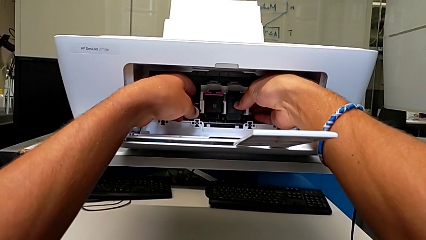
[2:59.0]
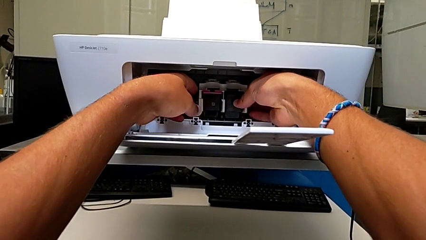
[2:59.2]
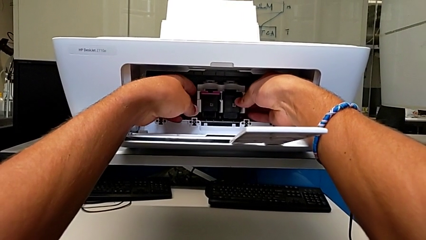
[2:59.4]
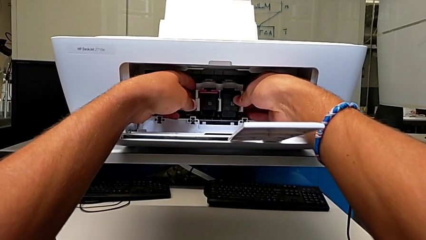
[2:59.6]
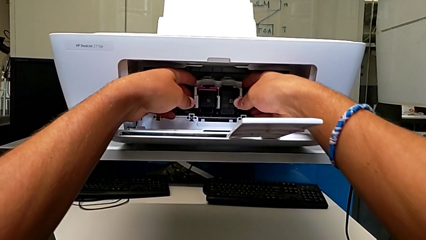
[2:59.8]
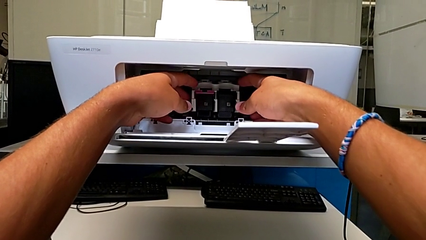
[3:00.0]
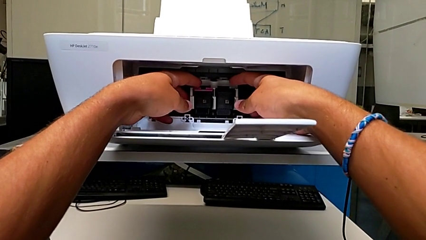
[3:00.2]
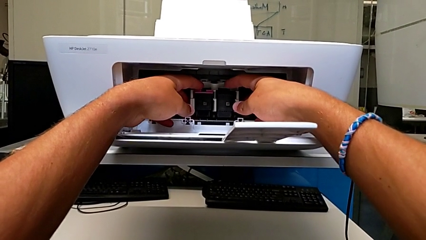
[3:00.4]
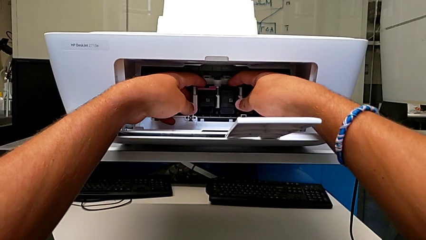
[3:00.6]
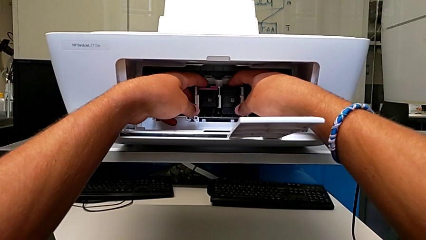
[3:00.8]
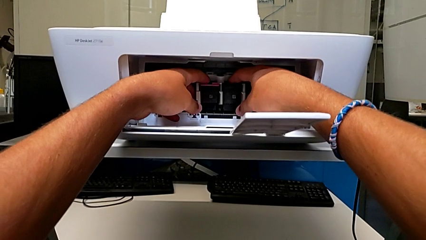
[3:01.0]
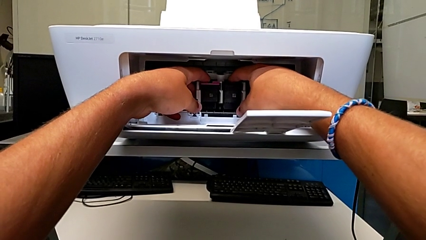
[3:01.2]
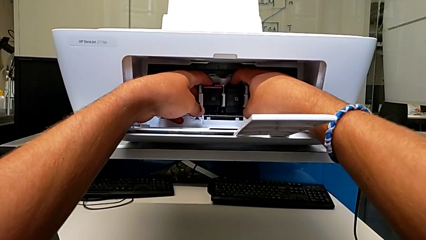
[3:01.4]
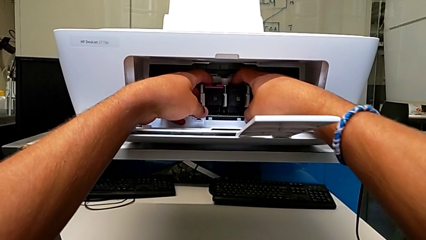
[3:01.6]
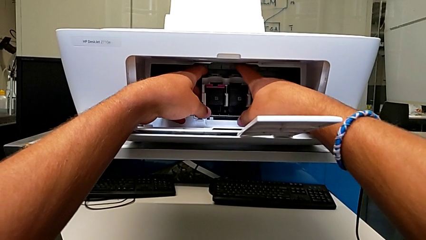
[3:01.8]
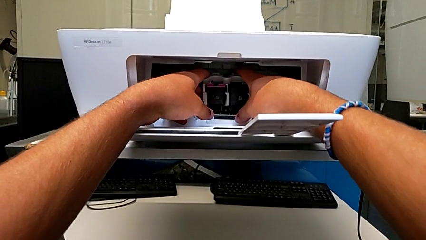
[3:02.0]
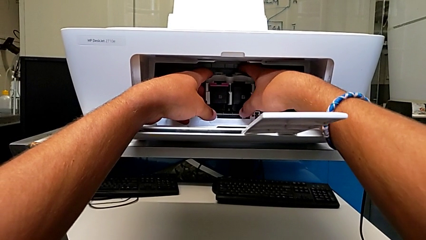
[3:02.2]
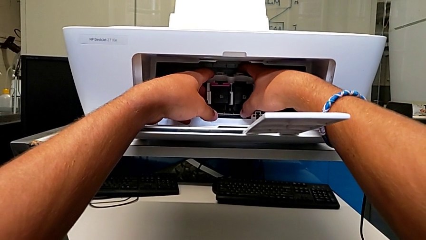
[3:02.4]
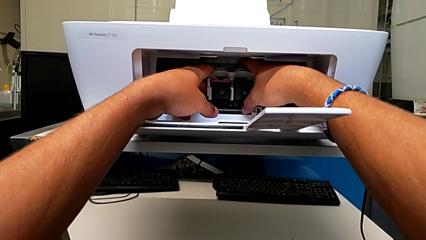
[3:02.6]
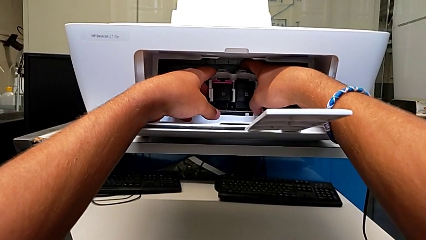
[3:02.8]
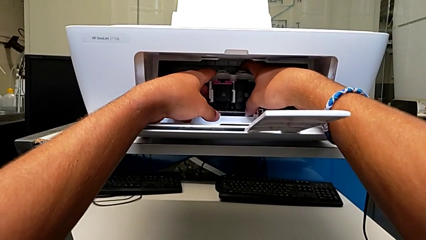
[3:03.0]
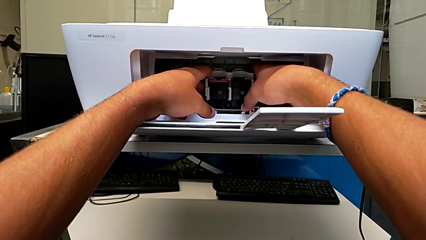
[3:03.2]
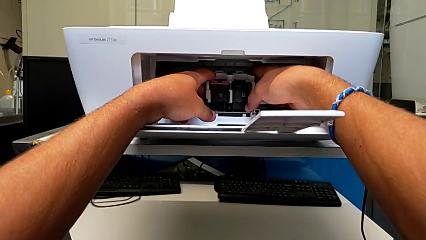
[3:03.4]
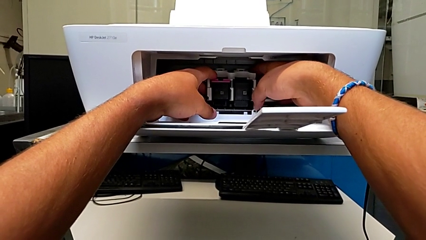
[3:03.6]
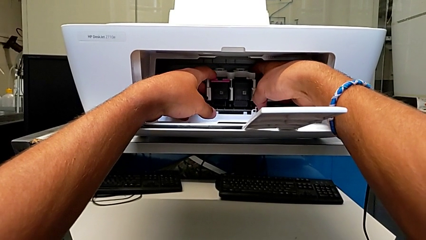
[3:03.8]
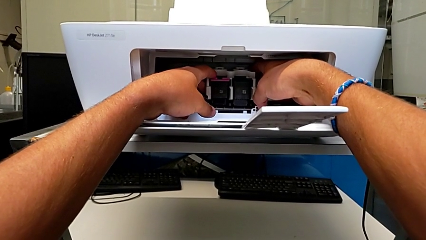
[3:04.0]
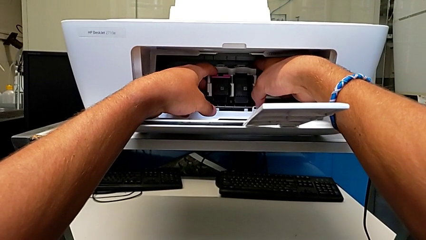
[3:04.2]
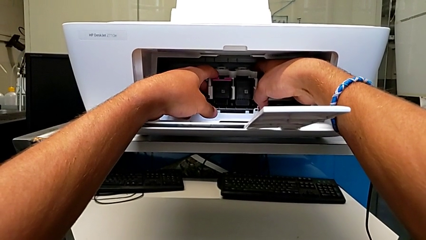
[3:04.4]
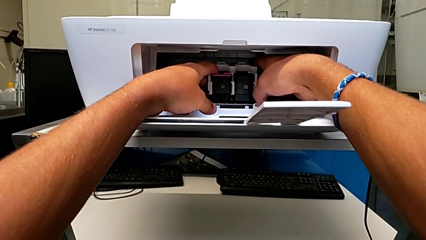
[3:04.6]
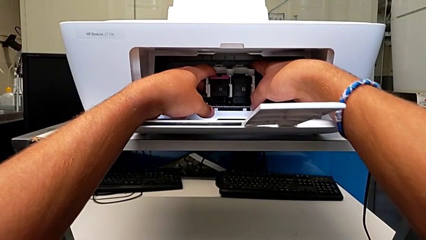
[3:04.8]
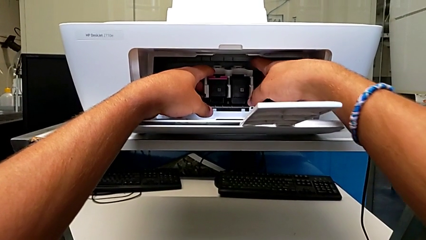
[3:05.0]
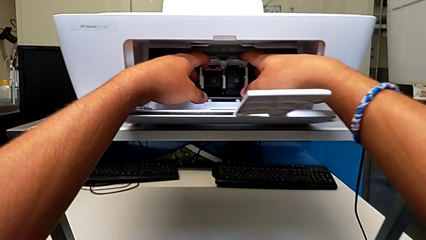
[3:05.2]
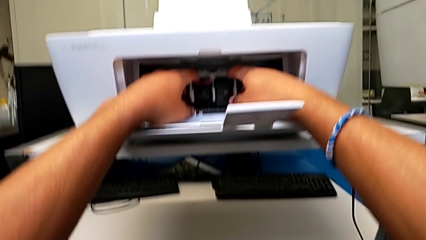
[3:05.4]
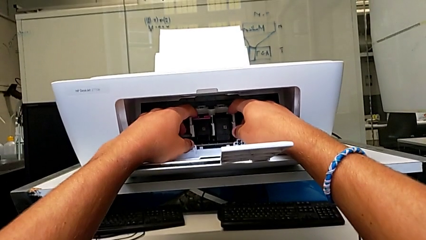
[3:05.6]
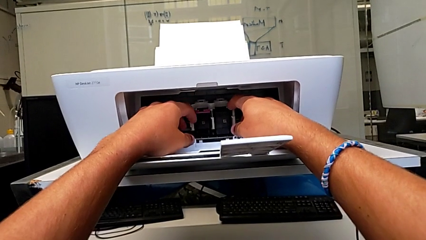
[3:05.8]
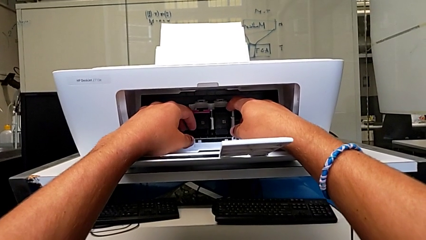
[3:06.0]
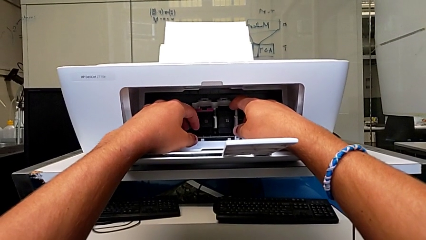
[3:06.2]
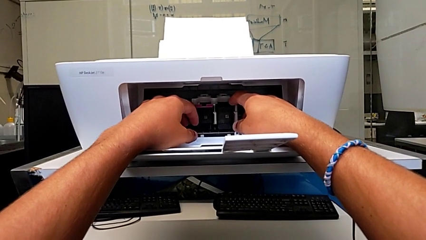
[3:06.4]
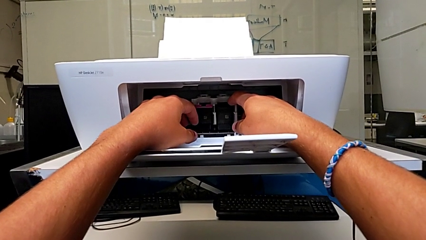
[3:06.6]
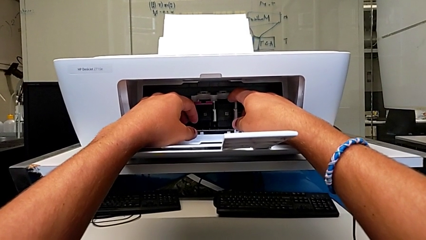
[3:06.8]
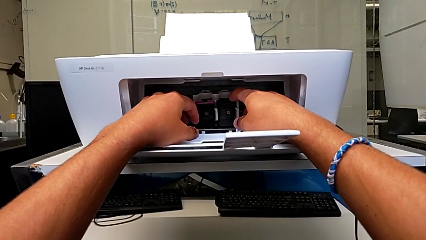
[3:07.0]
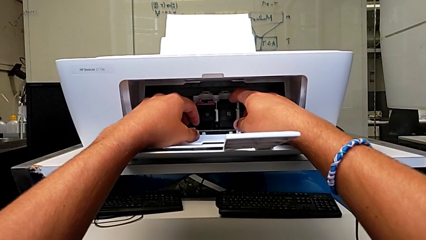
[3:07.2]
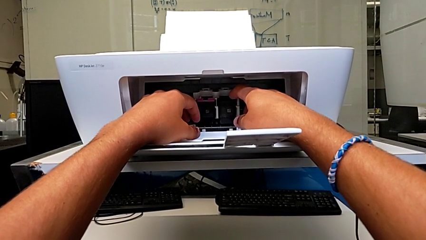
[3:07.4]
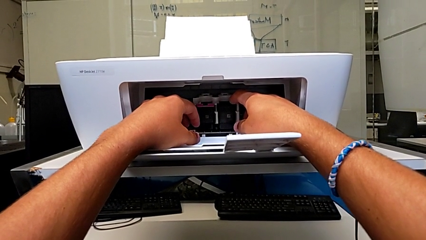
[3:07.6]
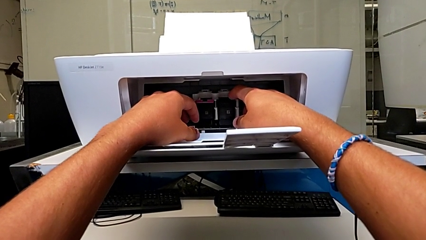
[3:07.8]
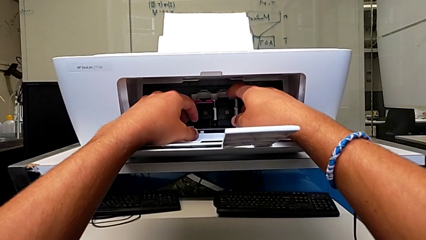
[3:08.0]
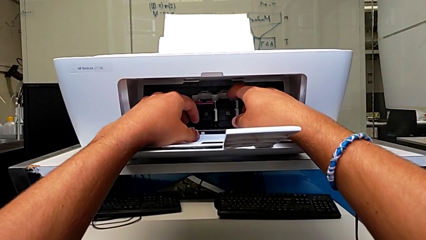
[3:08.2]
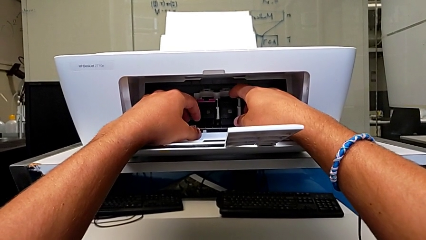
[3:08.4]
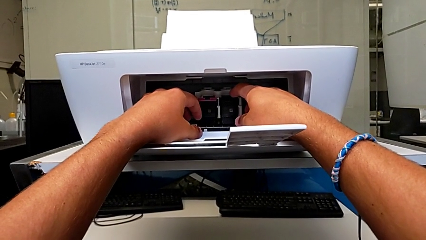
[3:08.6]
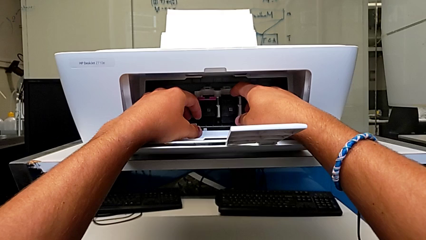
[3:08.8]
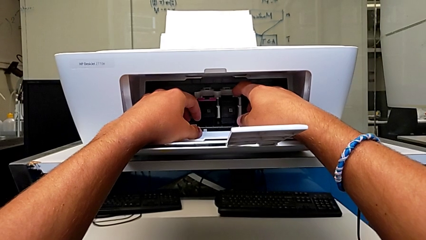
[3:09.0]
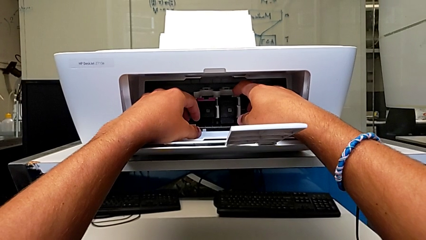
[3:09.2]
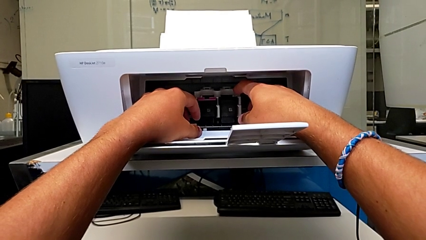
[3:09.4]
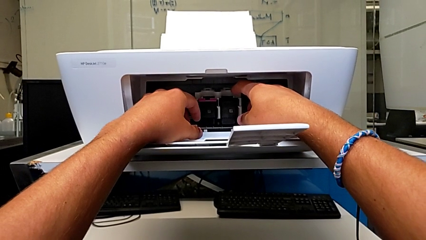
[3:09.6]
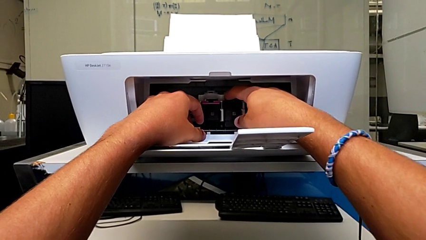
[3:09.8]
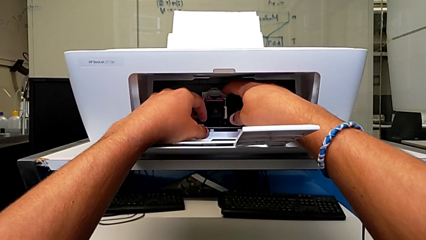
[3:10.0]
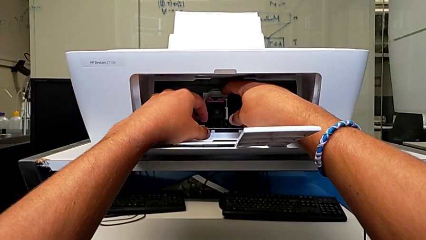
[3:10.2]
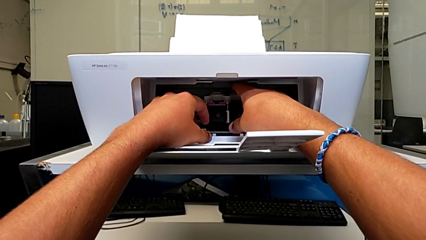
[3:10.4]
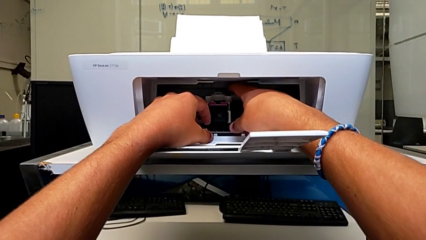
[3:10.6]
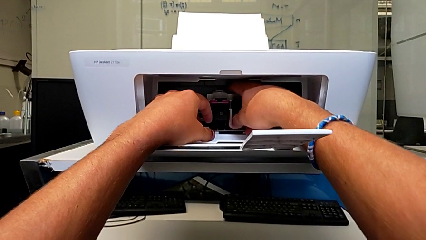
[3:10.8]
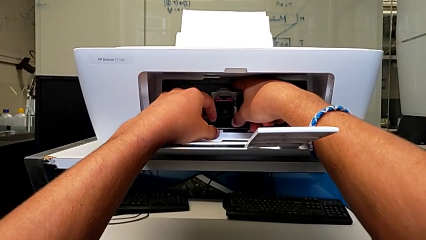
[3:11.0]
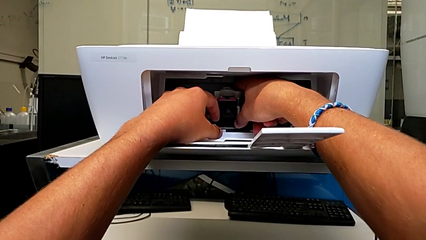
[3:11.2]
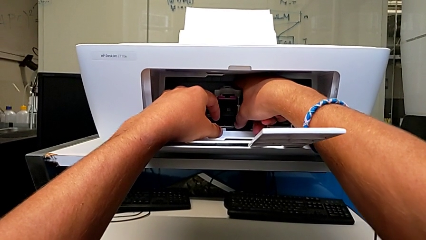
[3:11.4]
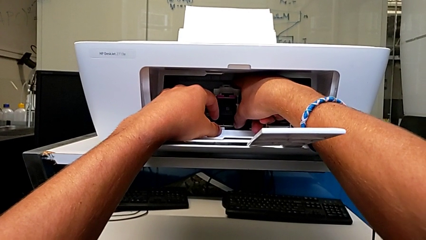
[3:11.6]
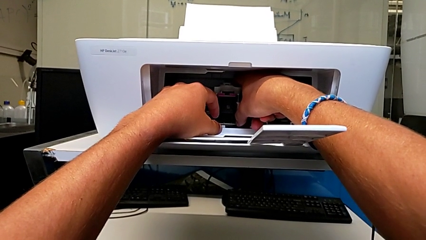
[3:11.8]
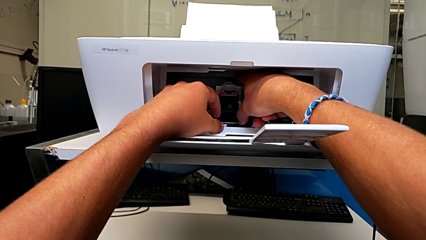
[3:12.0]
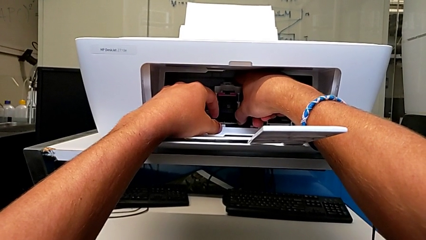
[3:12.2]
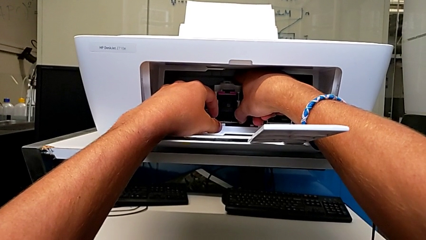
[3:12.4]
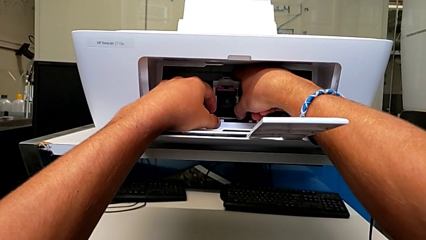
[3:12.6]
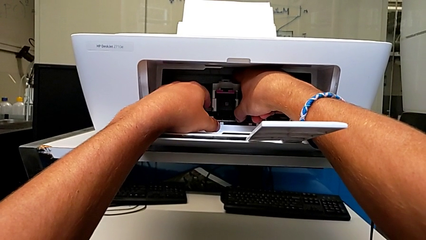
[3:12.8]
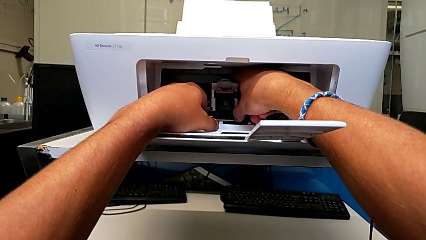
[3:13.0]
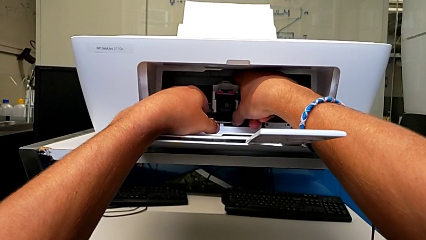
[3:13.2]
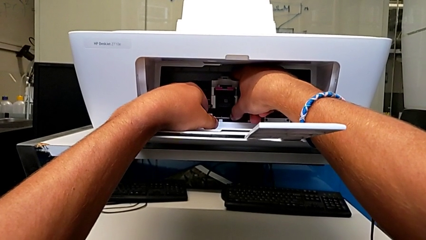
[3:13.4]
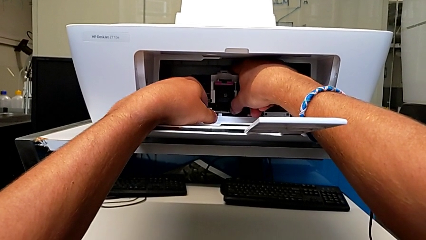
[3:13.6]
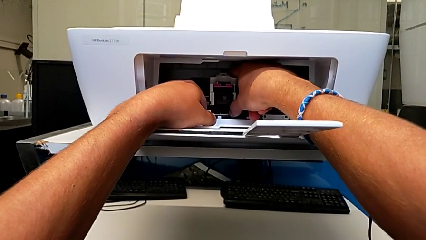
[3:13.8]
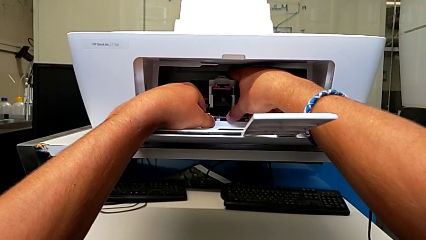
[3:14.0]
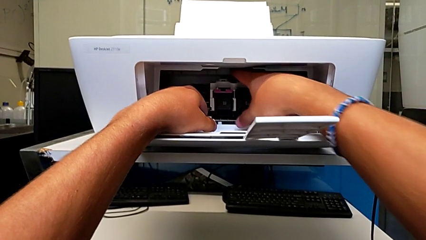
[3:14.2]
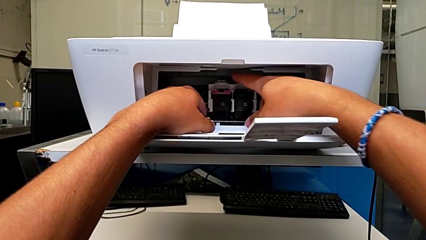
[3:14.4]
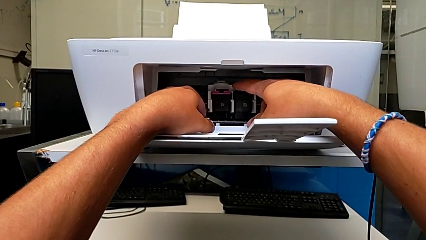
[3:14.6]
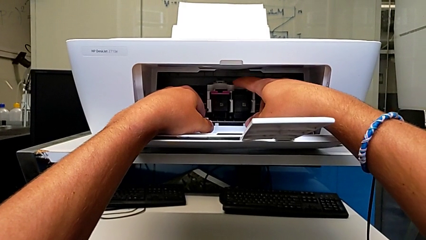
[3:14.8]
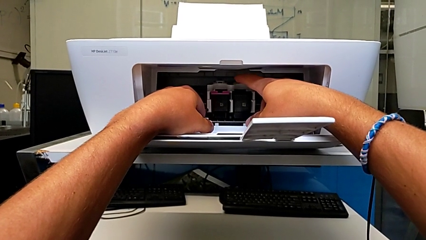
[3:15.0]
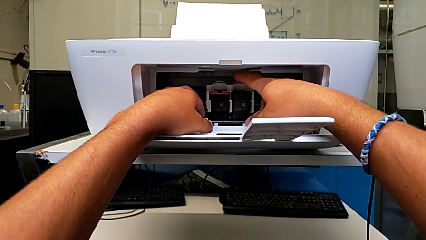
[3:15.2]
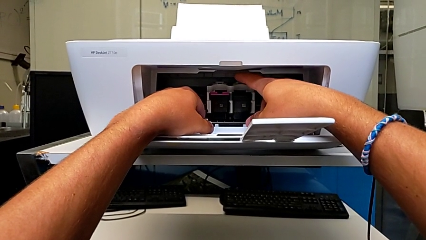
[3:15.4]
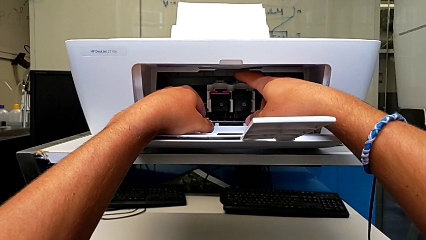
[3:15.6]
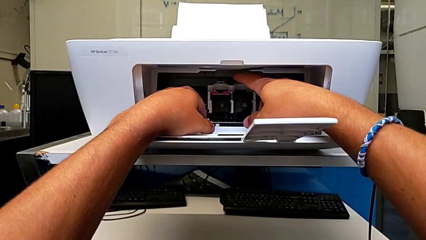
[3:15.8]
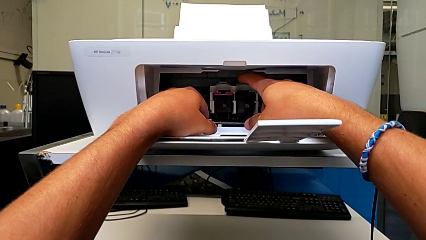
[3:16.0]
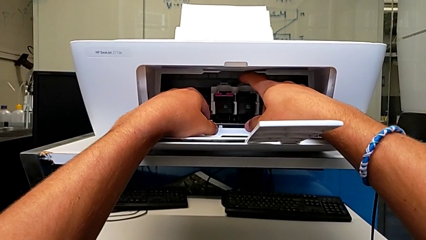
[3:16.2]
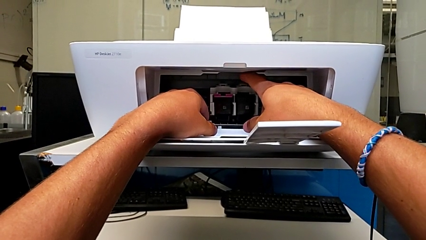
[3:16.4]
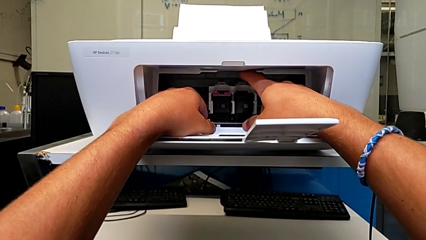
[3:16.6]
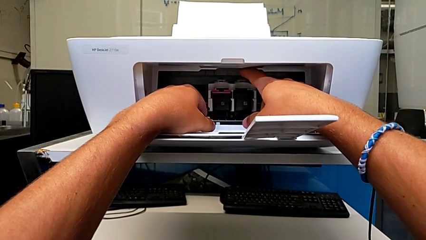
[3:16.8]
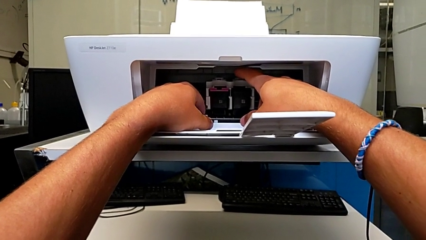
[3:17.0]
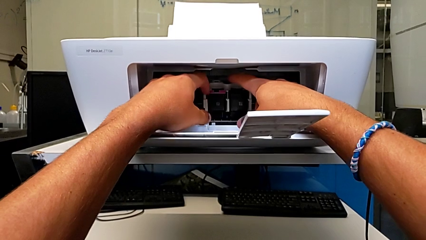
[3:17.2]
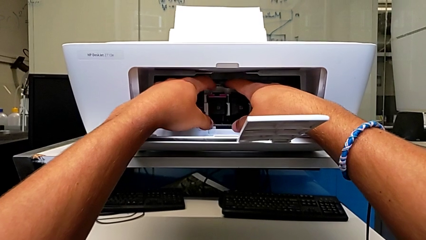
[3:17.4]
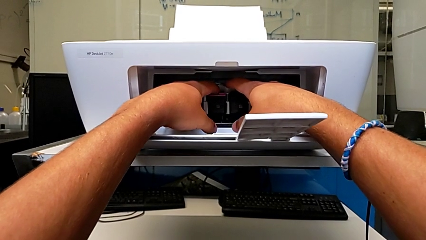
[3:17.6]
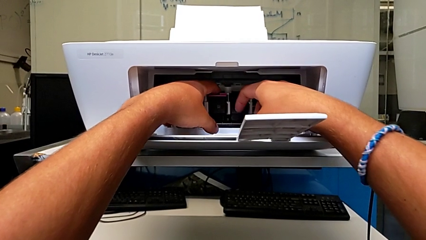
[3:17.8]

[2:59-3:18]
The camera wearer is exchanging an ink cartridge of a certain color. They inspect the ink cartridge.
